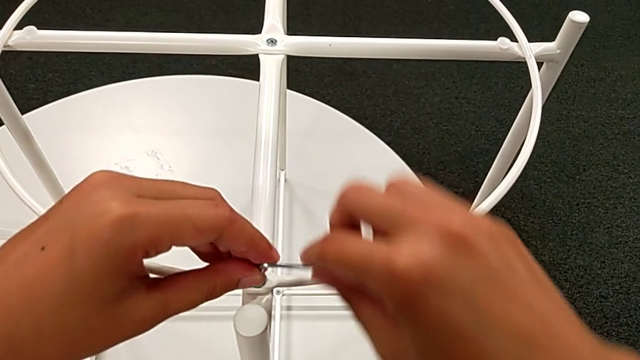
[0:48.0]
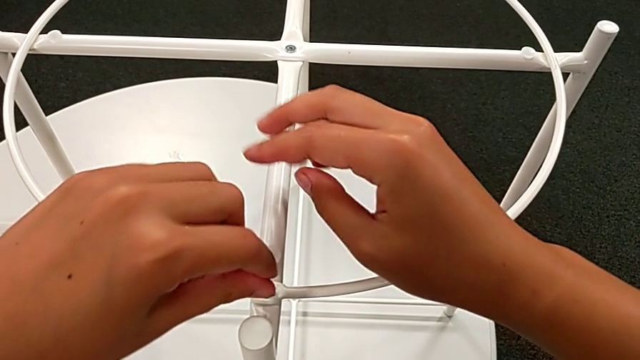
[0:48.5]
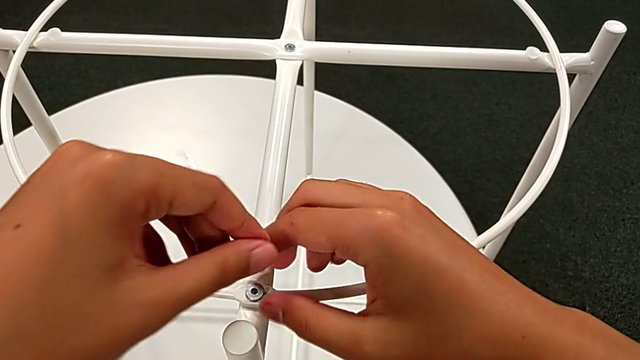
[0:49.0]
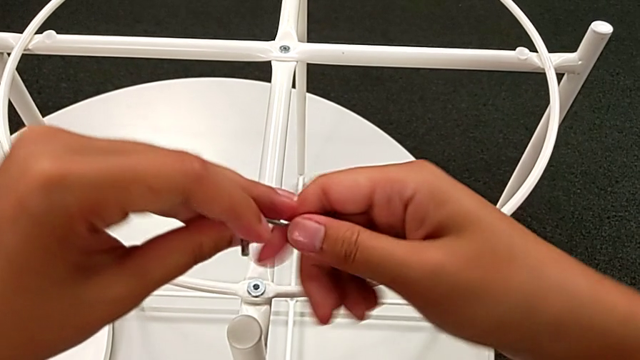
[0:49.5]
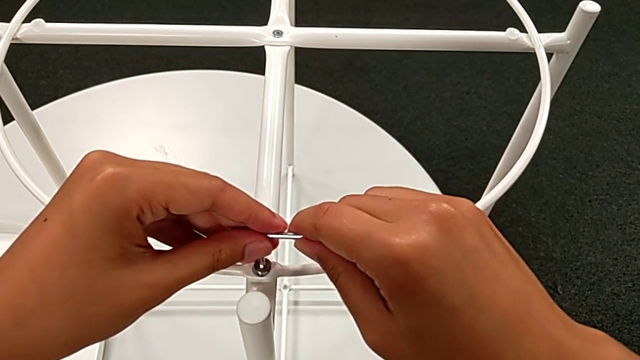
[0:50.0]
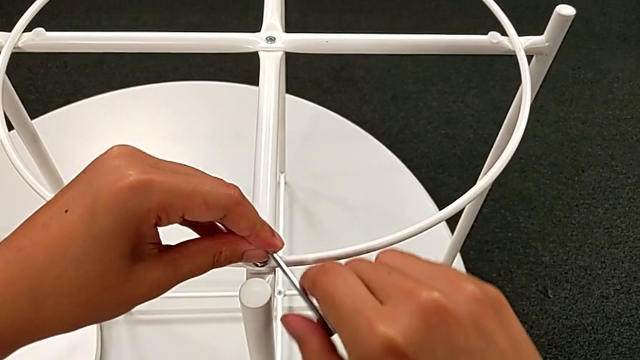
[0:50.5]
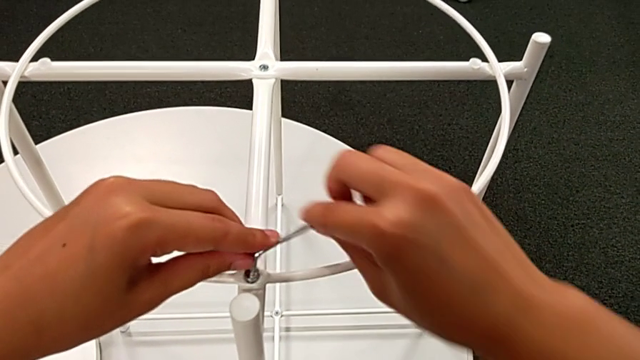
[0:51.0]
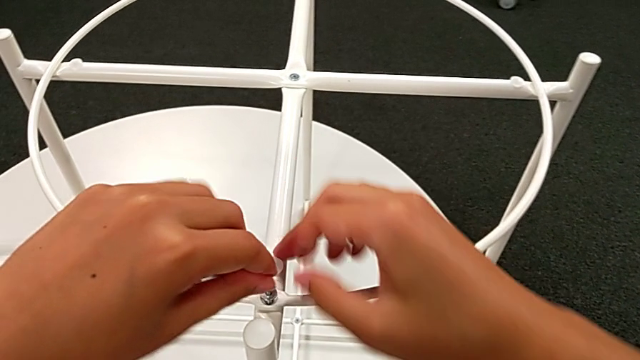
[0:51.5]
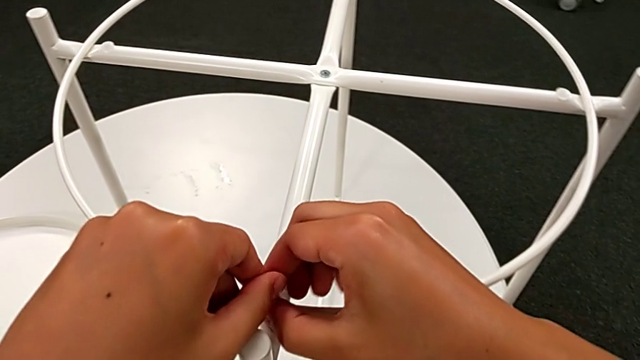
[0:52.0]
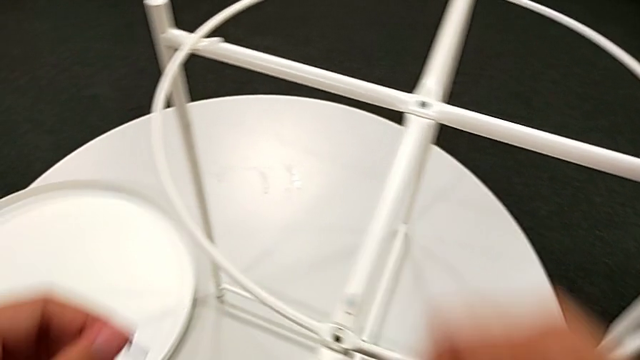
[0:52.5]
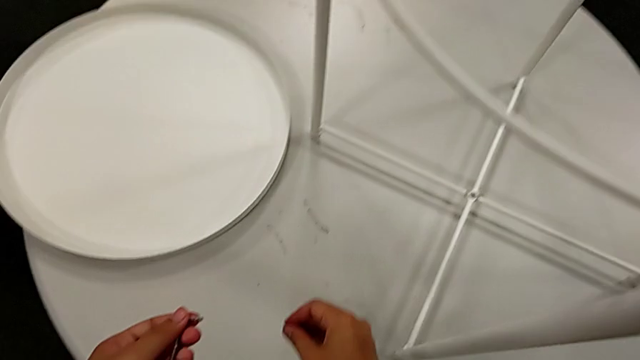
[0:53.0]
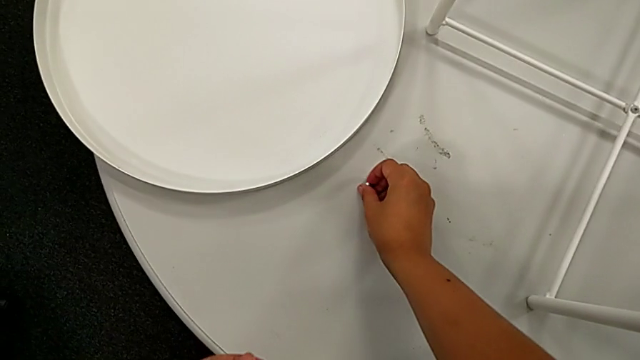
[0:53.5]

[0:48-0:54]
The camera wearer is unscrewing the screw of the table. They keep unscrewing the hex socket head, disassemble it with the right hand, withdraw the Allen wrench with the left hand and place the hex socket head.

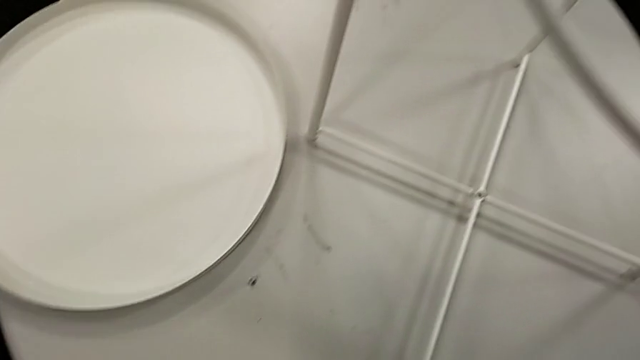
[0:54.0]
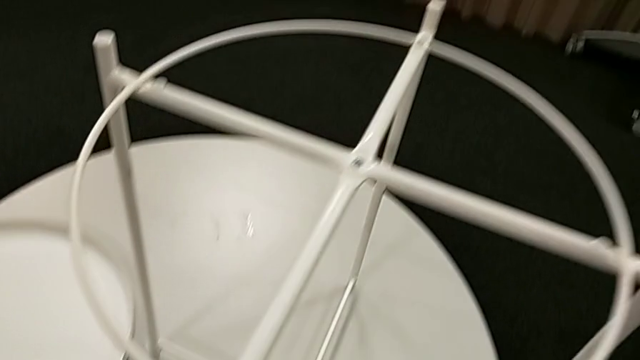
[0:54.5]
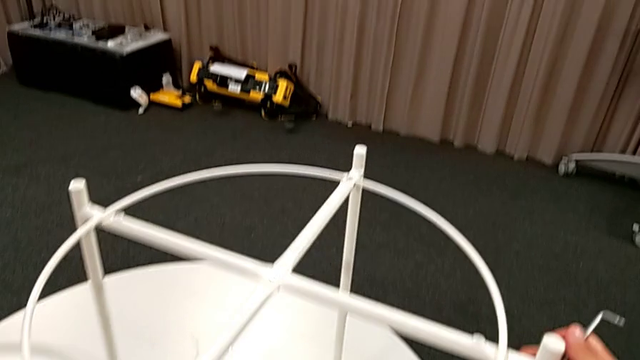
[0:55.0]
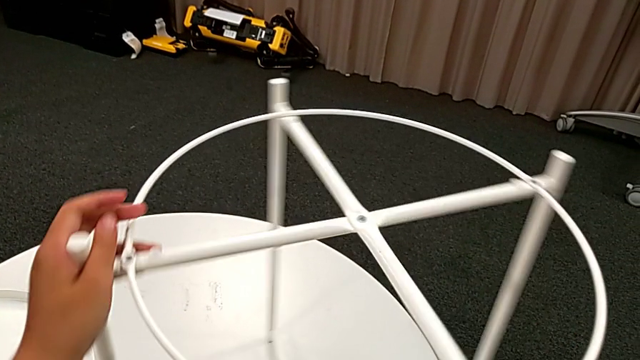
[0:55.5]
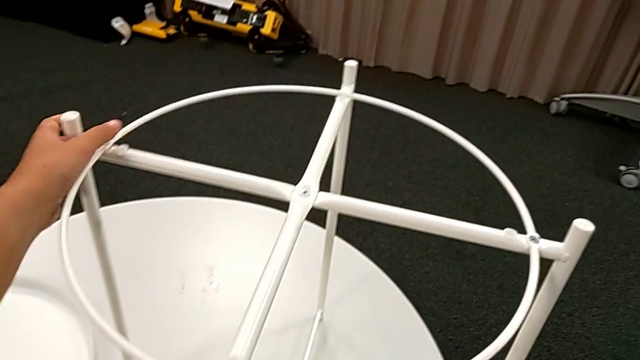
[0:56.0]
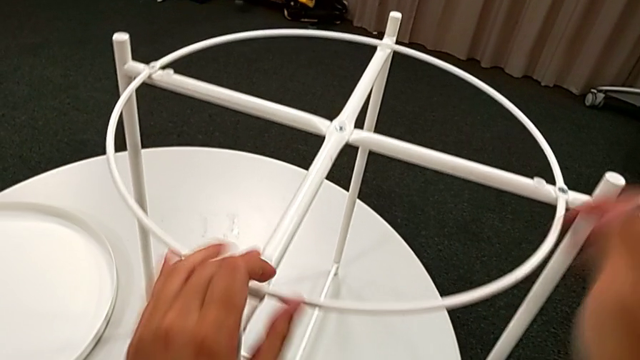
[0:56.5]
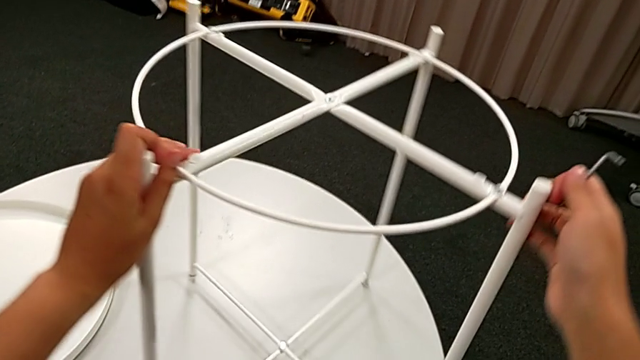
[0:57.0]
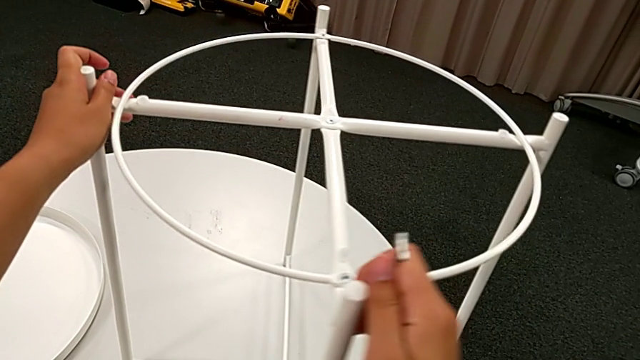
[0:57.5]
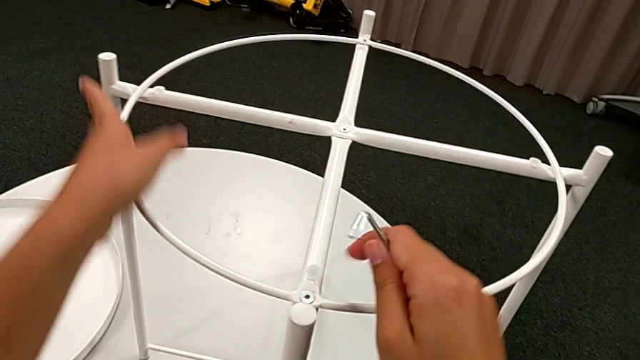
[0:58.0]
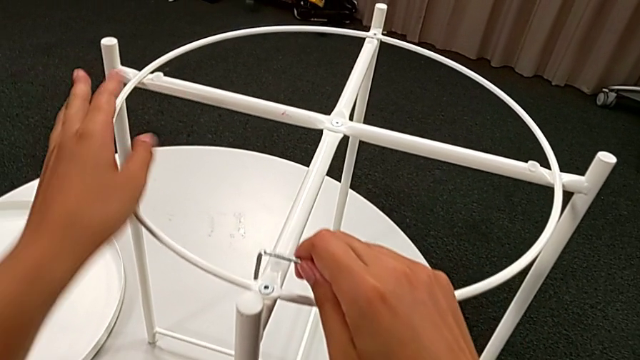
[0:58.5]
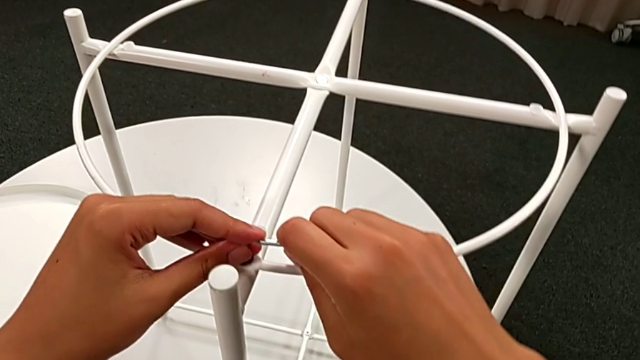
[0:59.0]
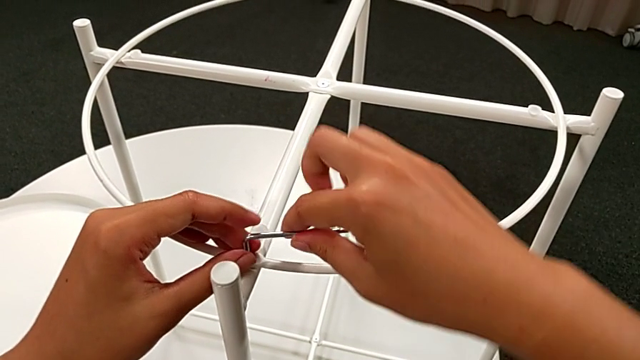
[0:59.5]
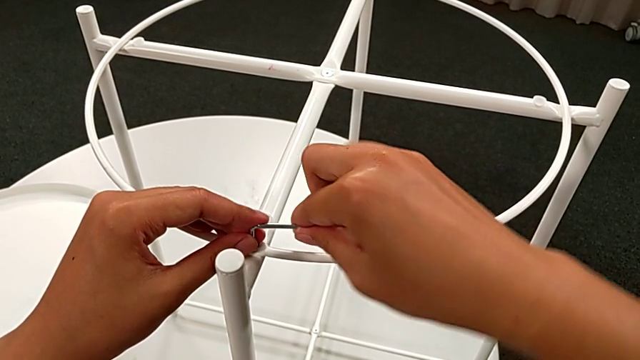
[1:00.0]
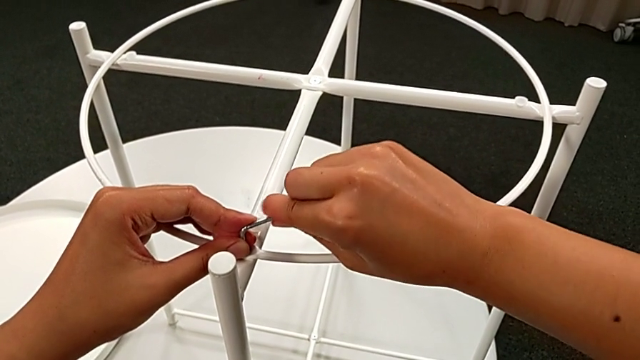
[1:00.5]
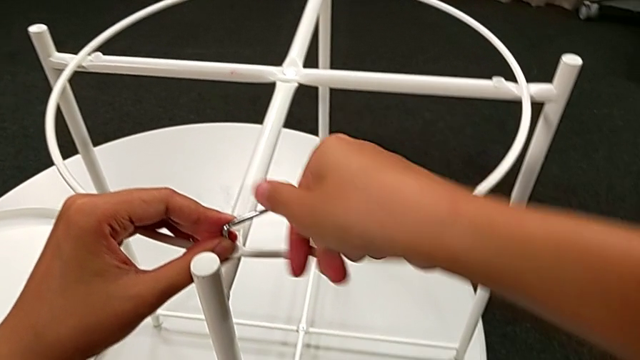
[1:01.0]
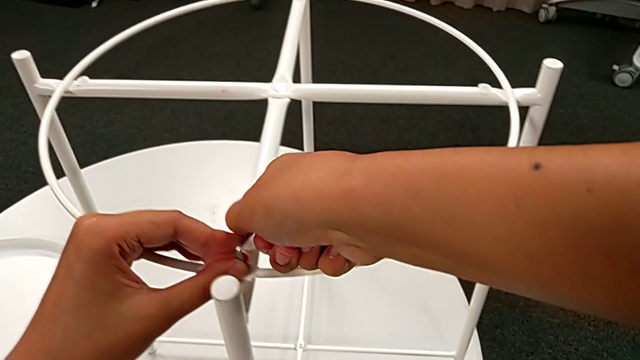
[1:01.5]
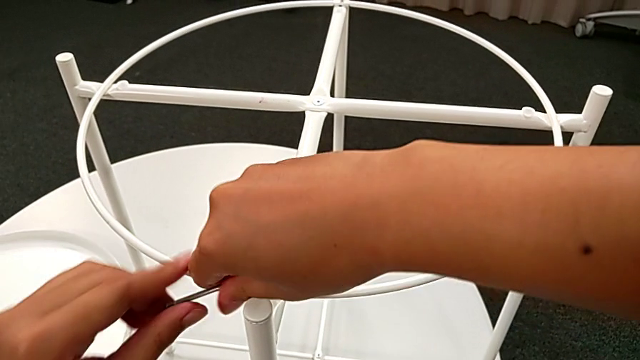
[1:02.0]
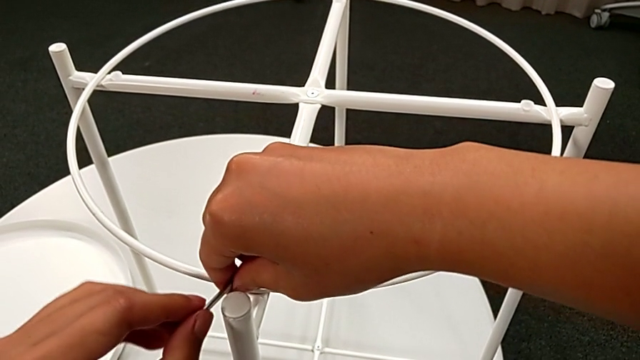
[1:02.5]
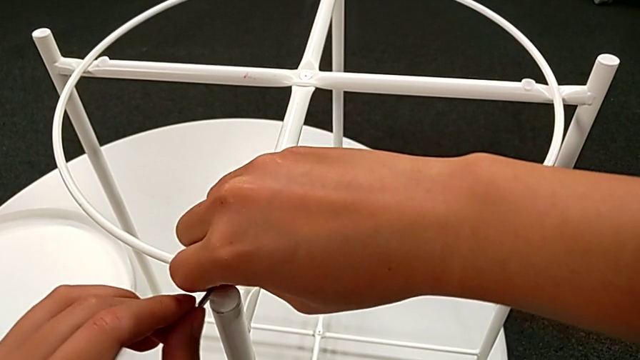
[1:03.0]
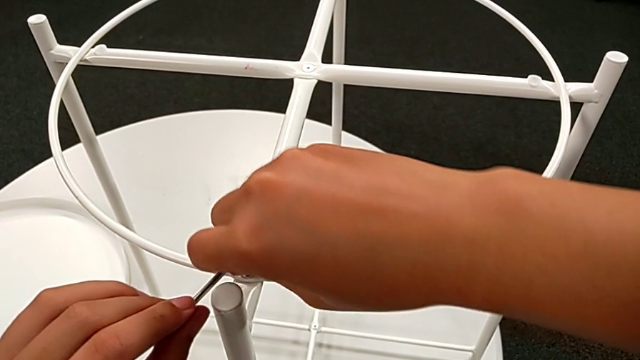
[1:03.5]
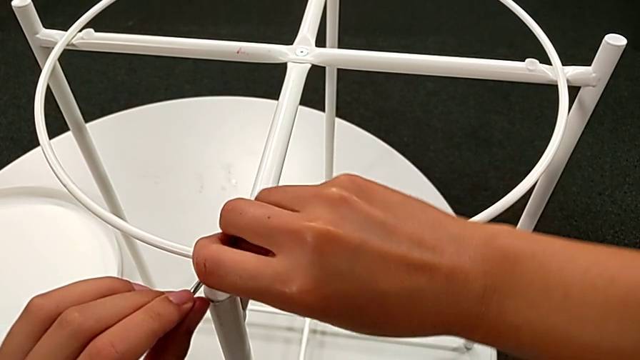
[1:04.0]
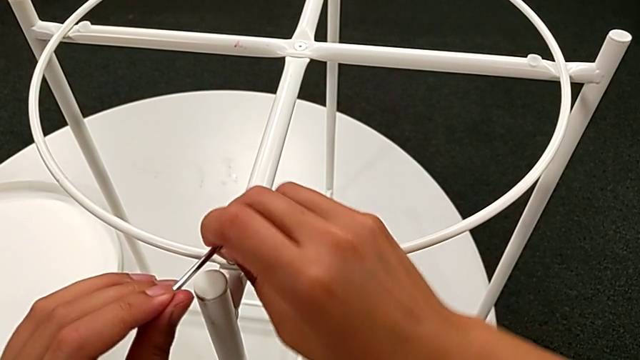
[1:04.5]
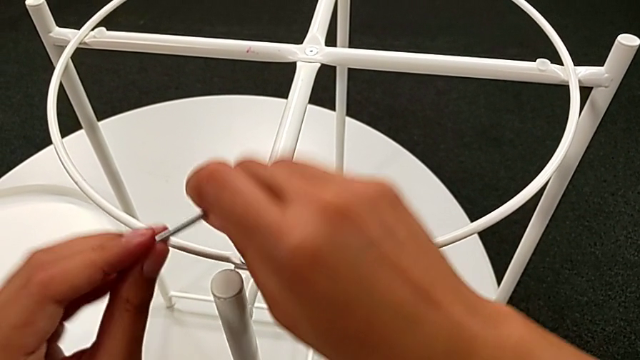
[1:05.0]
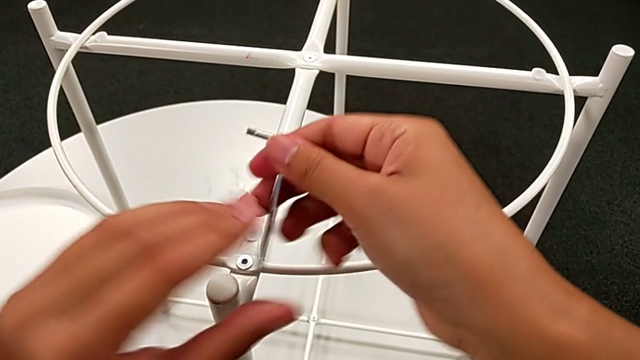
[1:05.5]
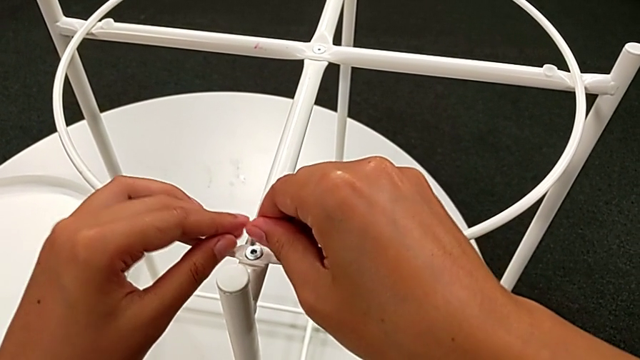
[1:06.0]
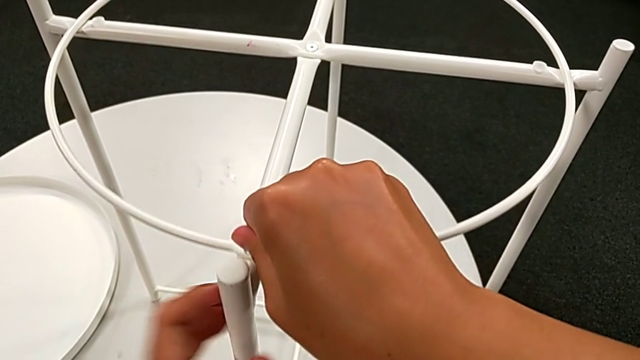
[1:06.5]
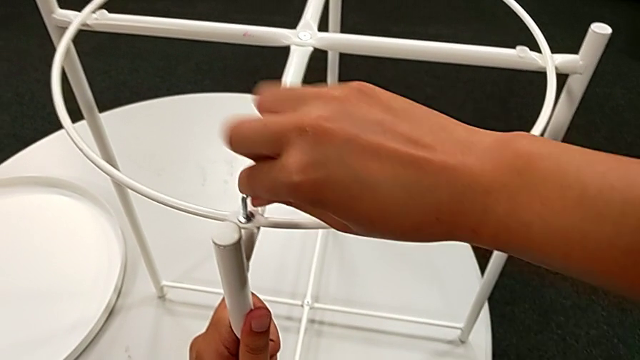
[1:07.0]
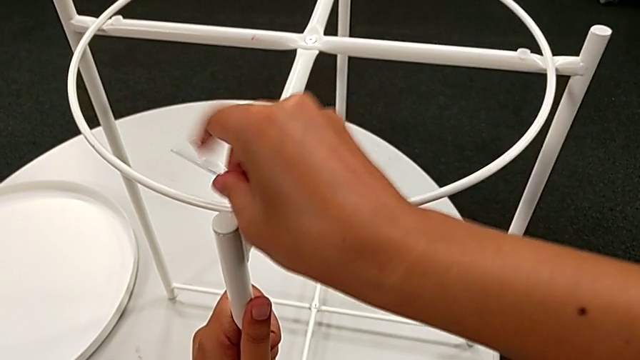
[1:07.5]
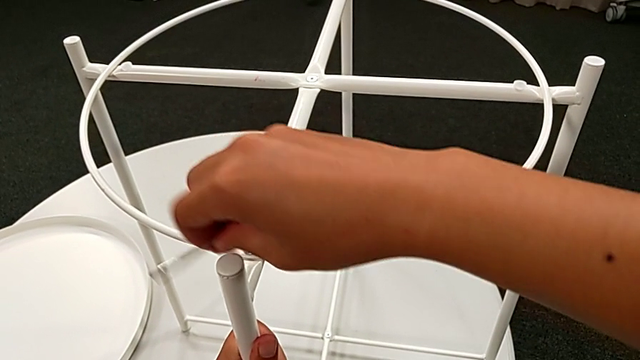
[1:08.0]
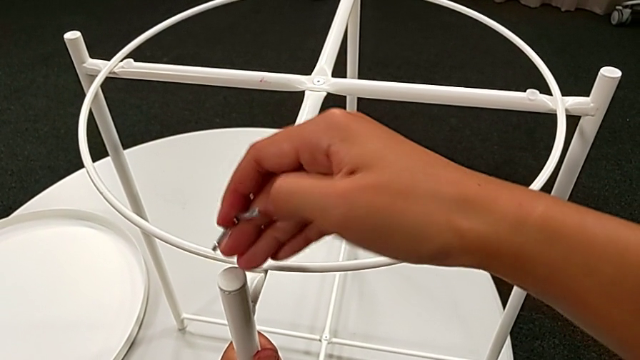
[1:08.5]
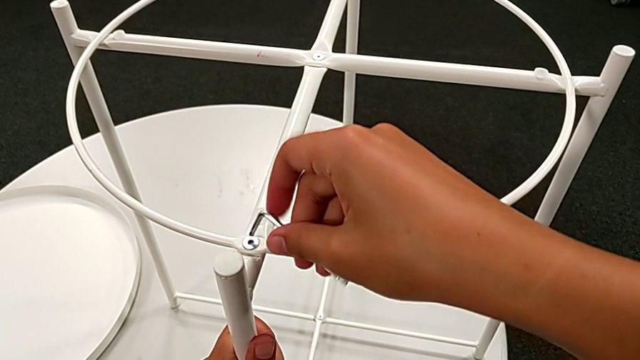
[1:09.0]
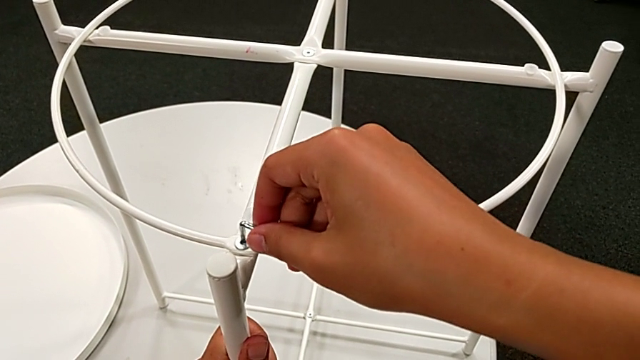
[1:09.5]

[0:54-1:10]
The camera wearer is removing the circle of the tray table. They grab the tray table, rotate it, insert the Allen wrench and begin to unscrew the hex socket head.
